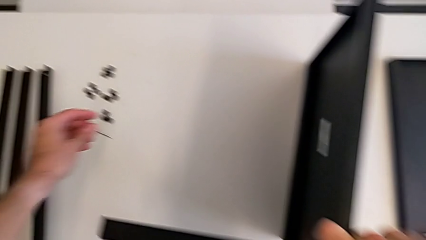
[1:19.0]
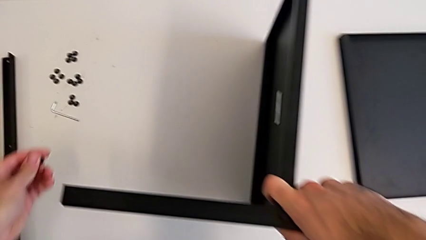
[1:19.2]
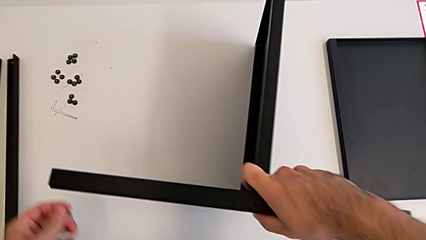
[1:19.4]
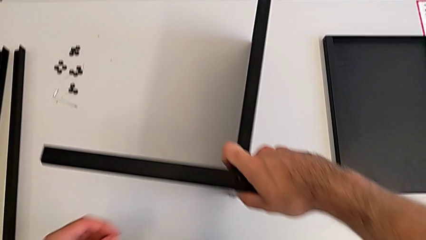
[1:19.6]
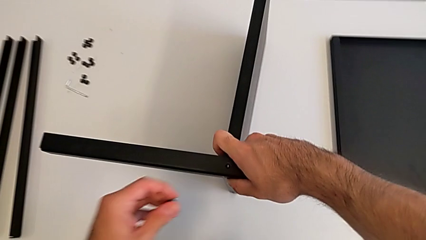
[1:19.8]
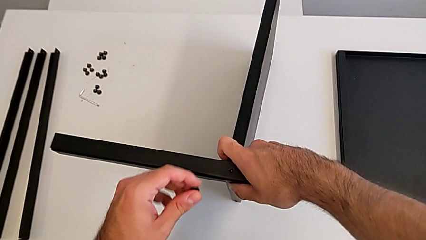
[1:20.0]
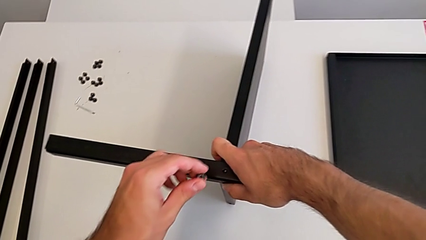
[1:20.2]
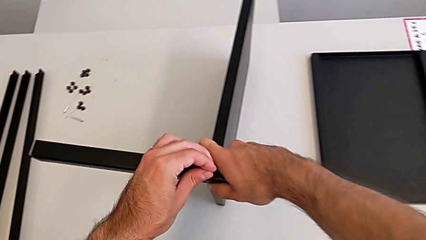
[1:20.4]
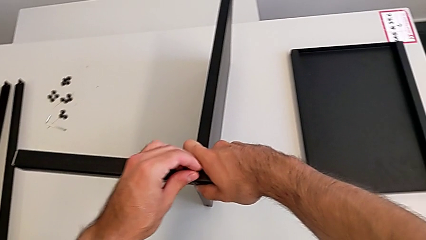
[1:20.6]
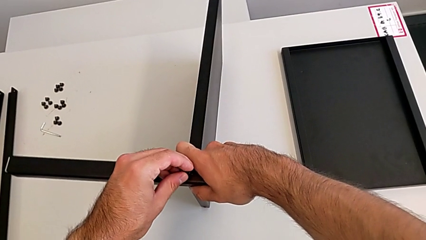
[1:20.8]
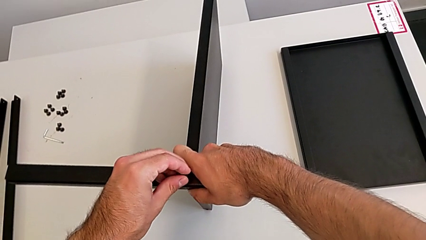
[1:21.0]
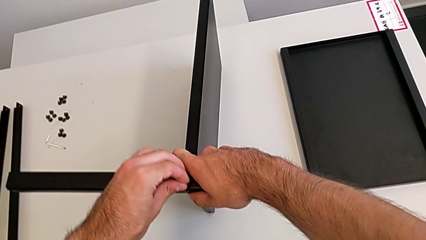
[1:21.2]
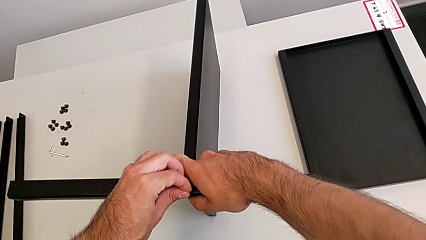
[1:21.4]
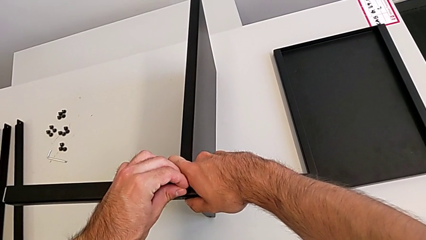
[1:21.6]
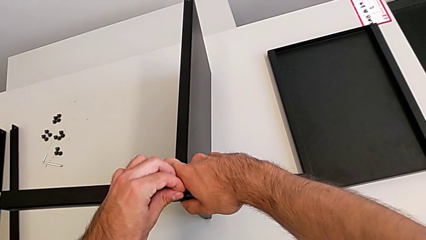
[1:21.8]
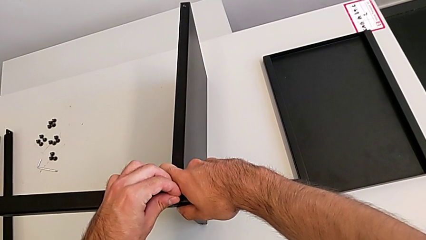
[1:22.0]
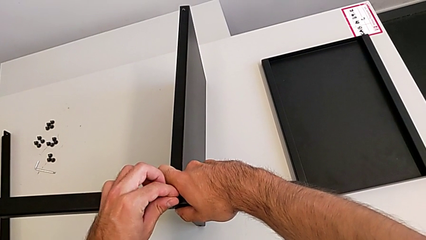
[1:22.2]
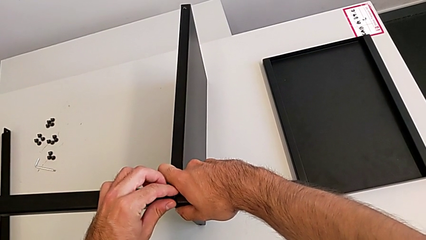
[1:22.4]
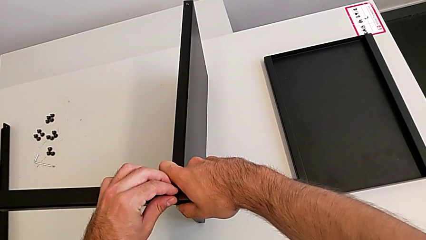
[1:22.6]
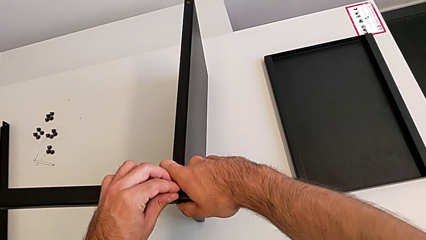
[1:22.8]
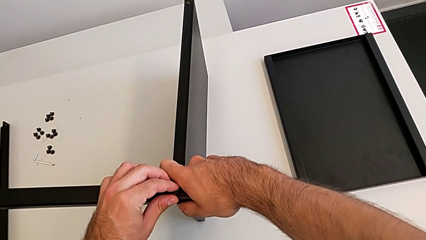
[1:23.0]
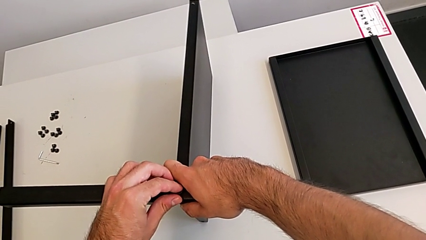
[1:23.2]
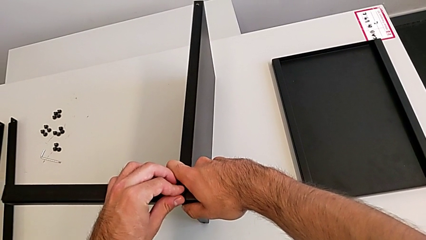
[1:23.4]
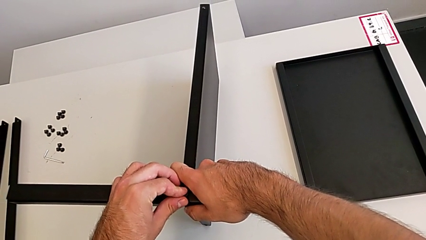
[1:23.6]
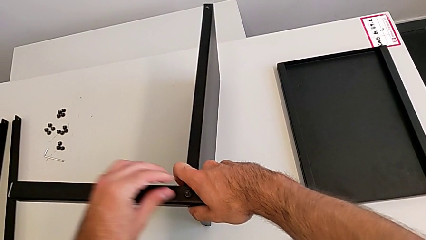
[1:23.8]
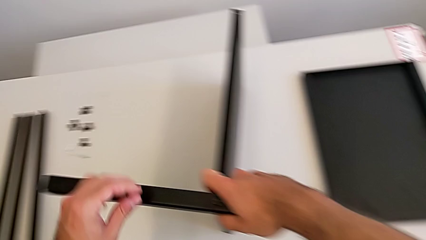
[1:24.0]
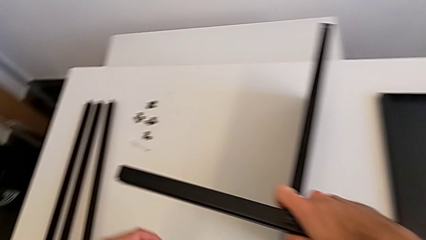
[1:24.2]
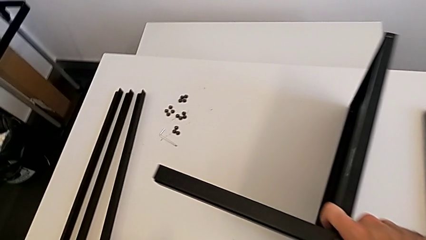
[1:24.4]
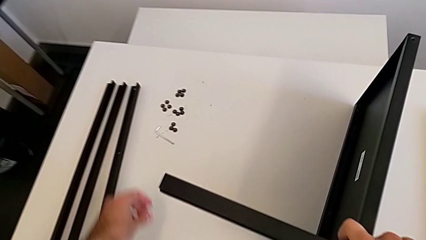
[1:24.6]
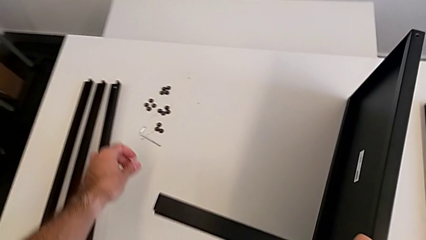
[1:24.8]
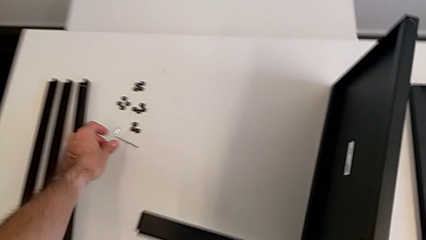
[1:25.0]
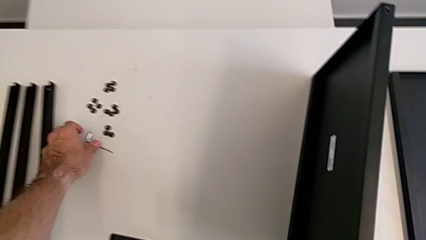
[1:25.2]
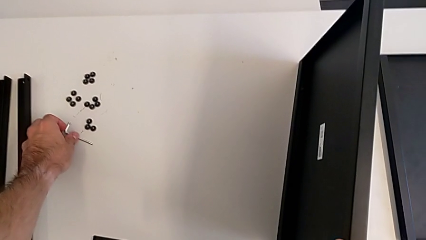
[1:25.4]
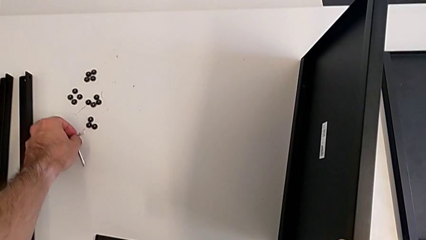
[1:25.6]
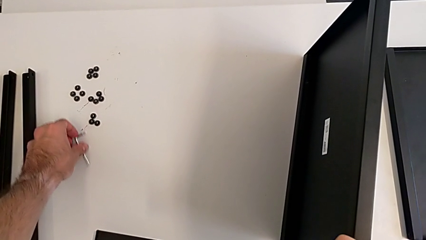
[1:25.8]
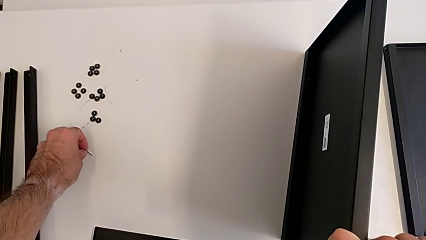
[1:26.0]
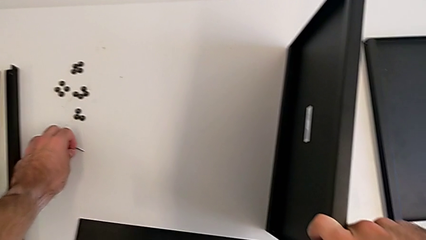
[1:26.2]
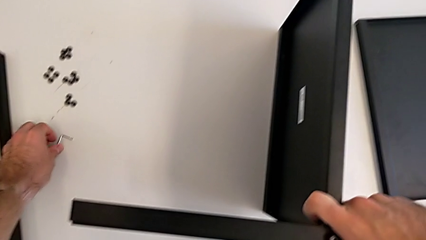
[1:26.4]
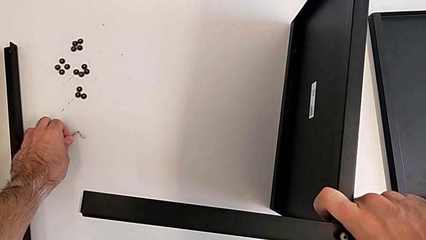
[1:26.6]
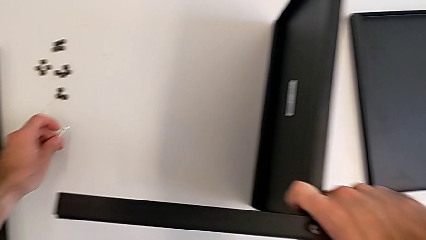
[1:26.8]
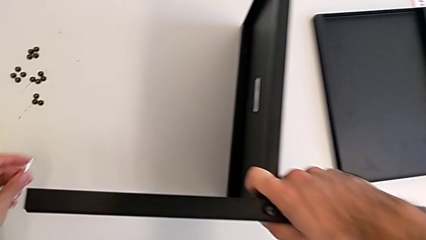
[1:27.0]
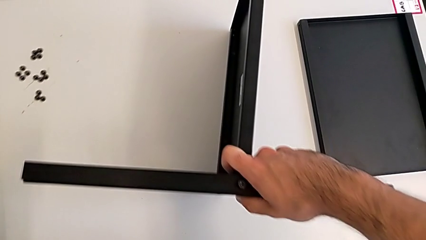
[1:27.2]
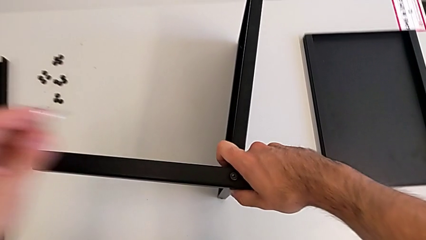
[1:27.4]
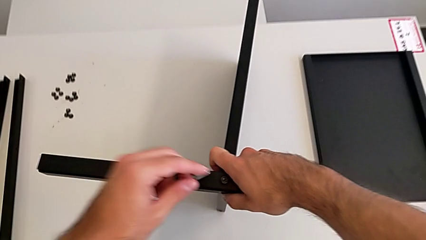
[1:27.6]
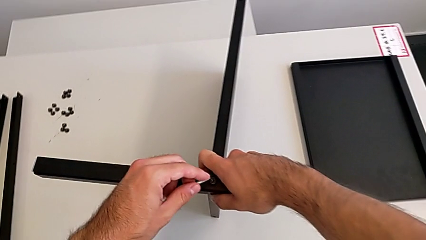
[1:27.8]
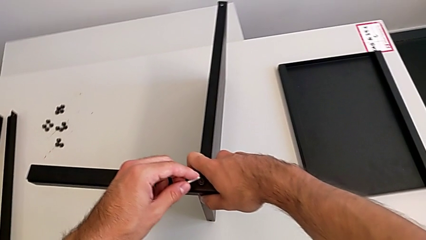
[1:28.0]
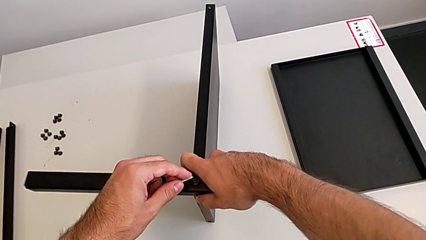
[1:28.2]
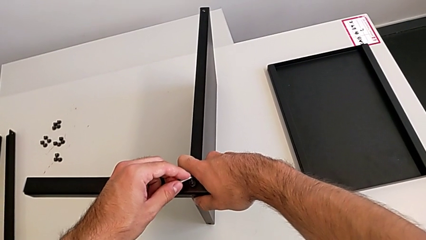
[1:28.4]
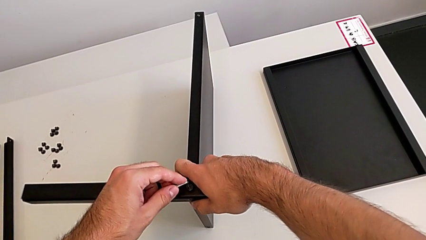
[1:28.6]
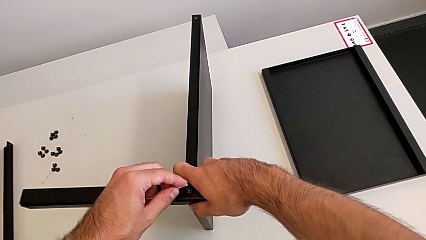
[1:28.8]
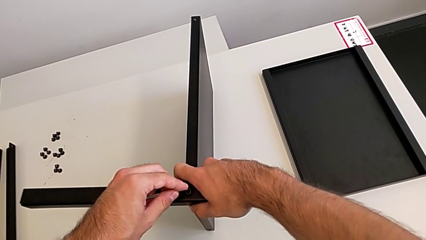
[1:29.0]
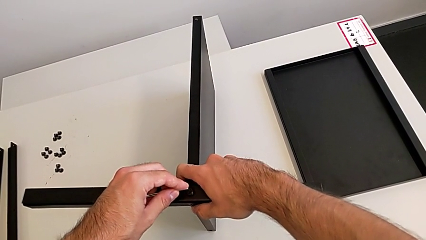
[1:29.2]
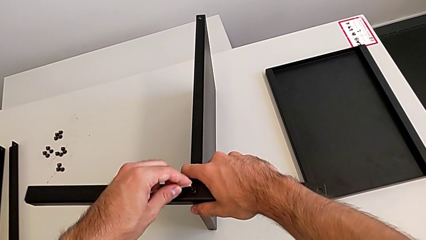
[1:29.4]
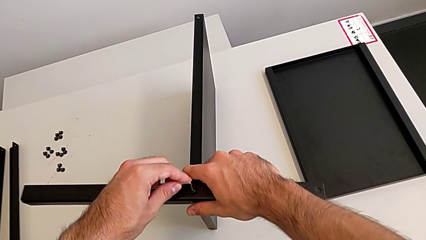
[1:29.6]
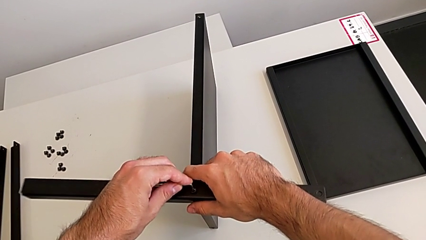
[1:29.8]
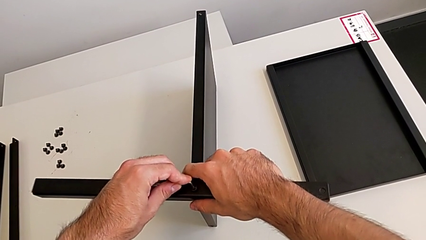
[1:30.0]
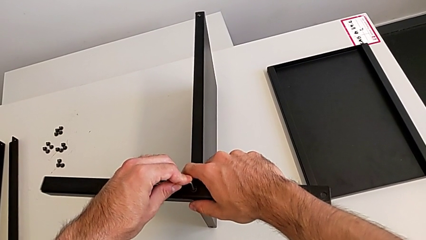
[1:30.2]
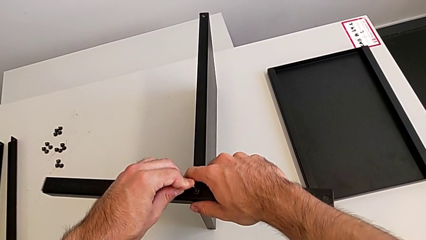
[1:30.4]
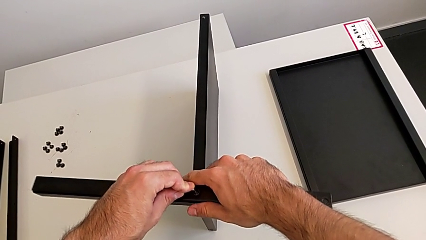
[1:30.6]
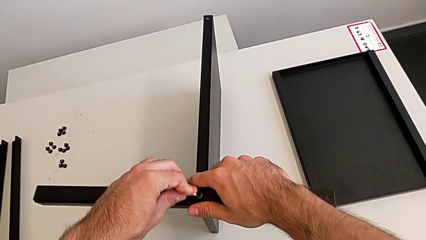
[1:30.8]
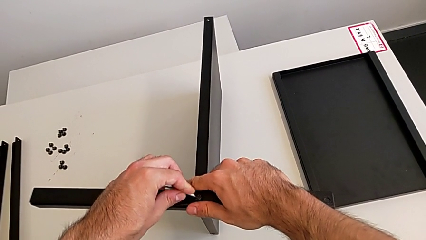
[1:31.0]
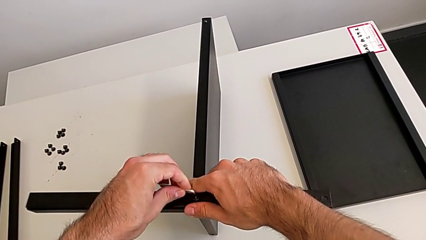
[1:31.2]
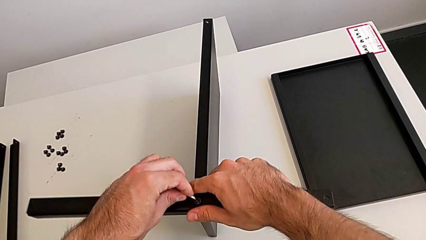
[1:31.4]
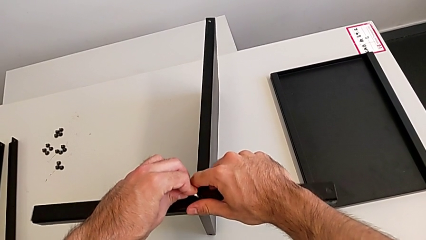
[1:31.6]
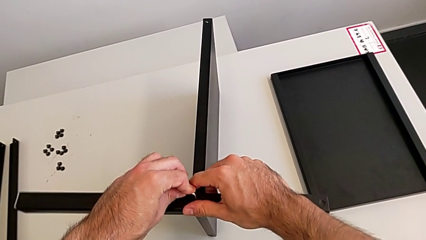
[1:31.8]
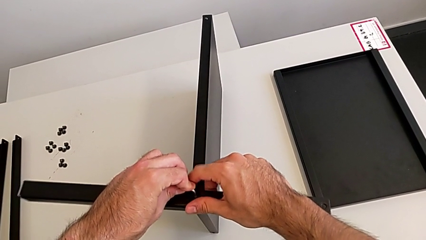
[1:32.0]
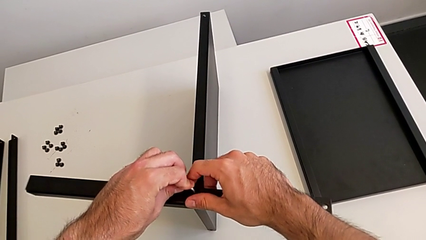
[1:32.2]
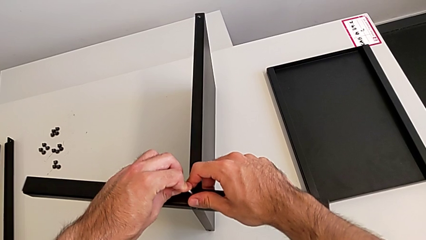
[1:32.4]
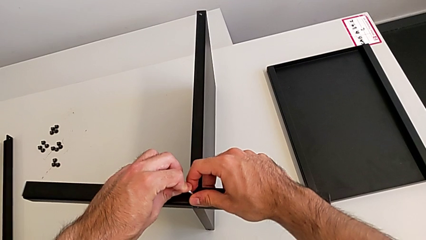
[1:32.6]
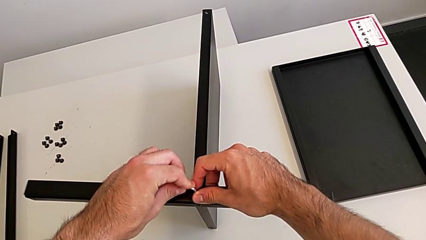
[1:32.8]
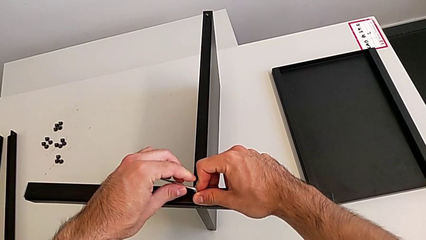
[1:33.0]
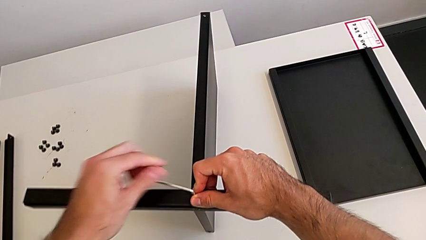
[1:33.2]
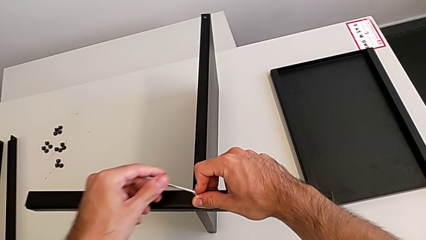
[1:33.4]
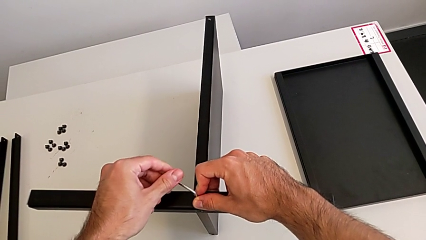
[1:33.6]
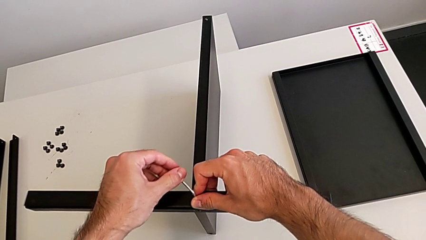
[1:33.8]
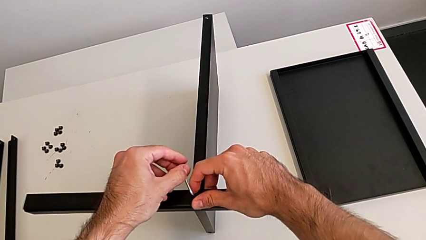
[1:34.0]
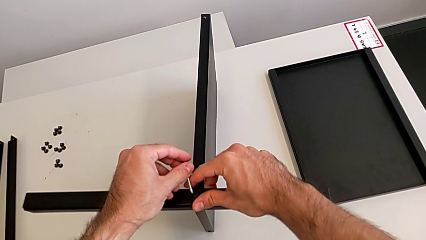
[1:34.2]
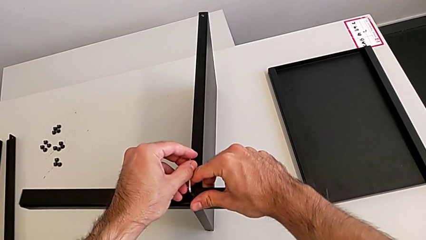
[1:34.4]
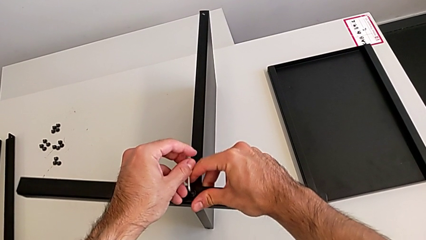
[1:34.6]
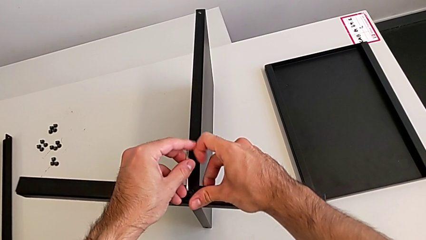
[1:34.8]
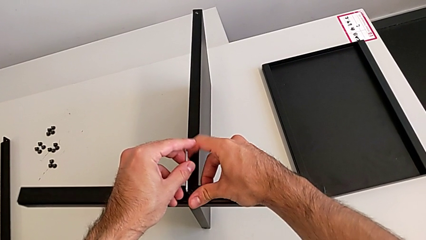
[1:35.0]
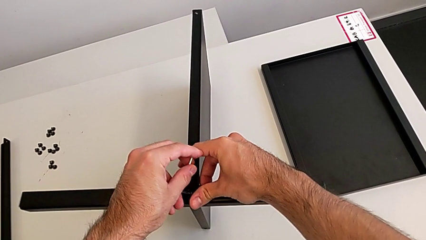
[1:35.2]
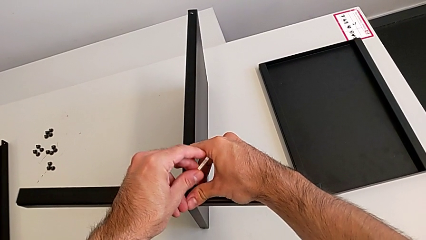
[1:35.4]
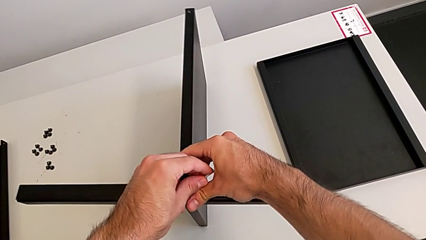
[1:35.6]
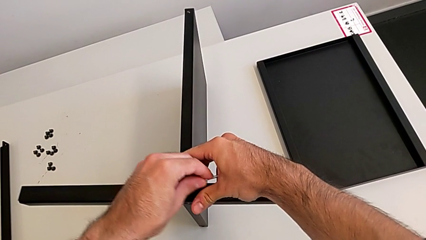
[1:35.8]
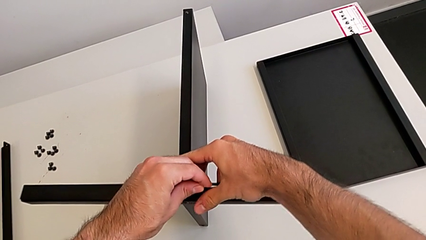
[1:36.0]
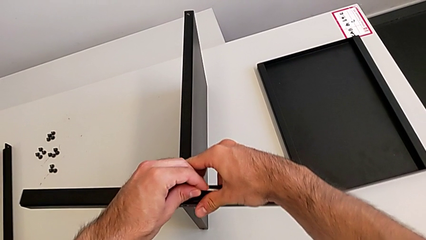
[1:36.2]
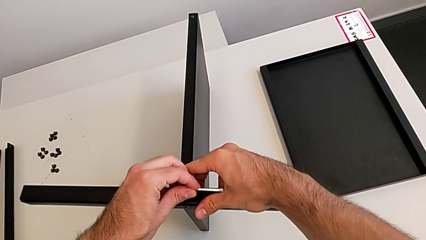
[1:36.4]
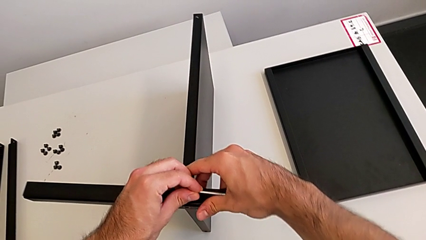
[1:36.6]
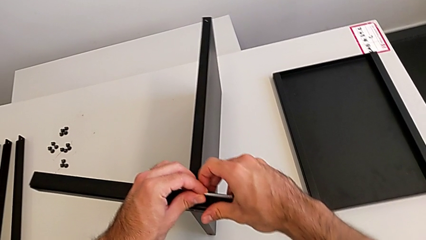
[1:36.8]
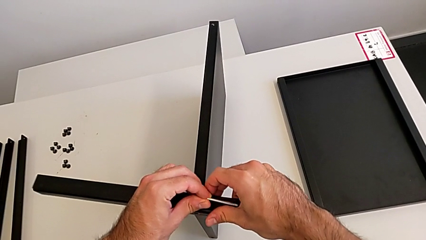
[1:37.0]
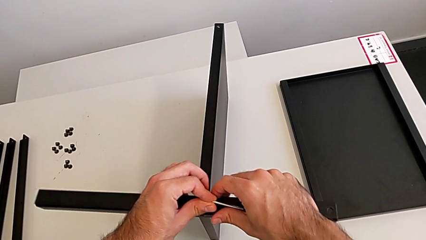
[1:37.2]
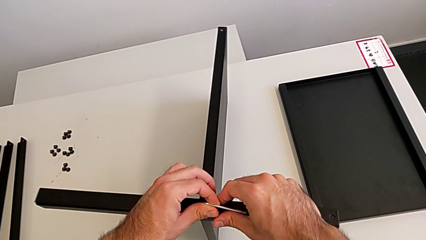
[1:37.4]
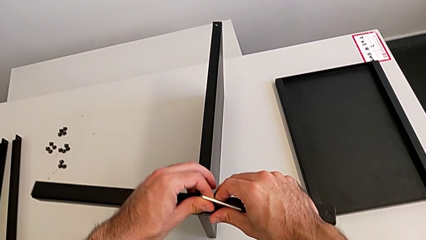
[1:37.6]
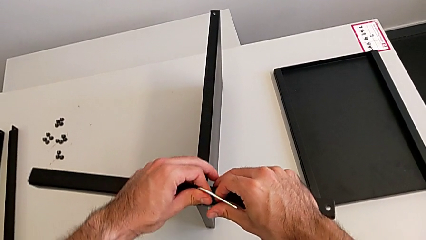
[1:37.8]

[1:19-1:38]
The camera wearer is screwing the first leg to the middle shelf of the table. They insert the hex socket head, grab the Allen wrench, insert it and begin to screw the hex socket head.
